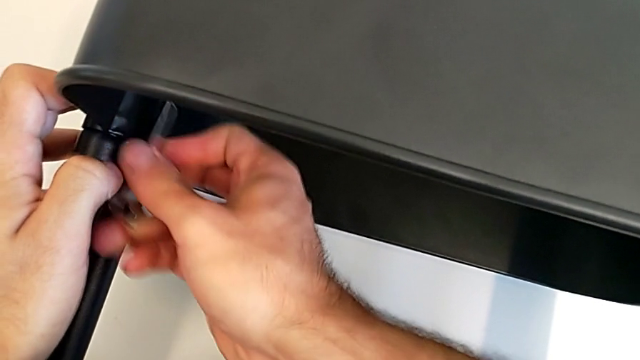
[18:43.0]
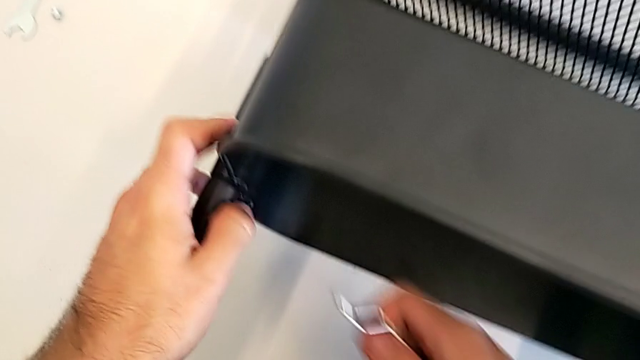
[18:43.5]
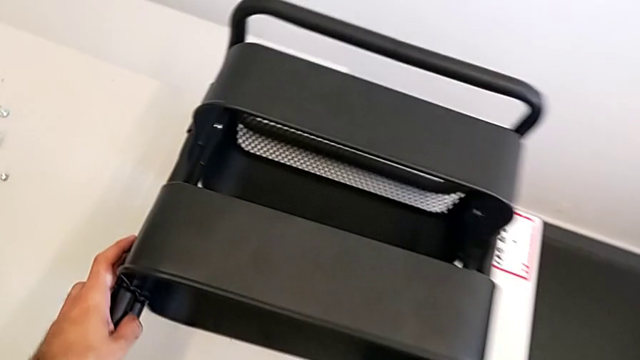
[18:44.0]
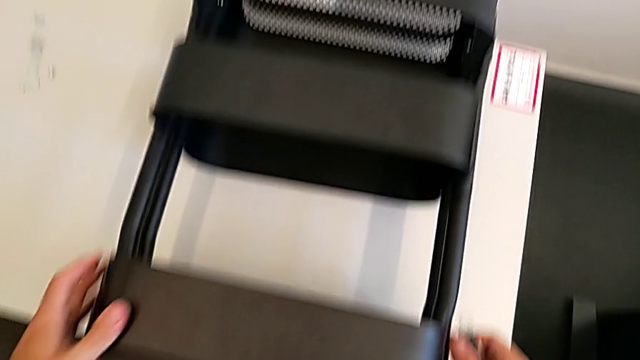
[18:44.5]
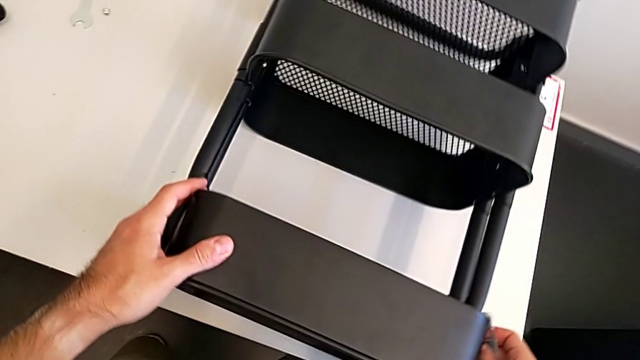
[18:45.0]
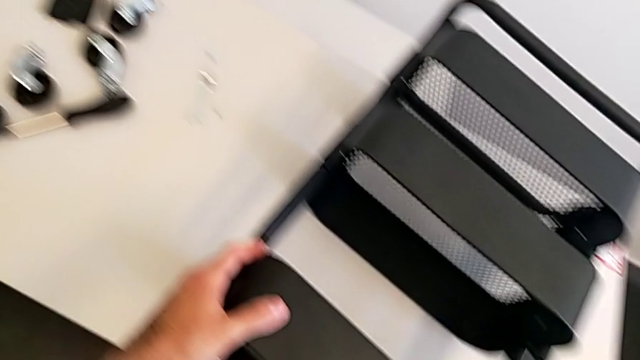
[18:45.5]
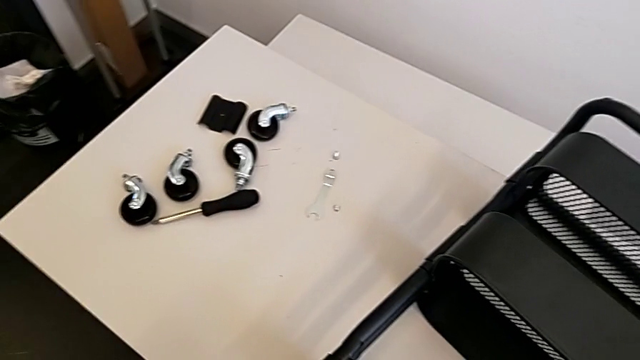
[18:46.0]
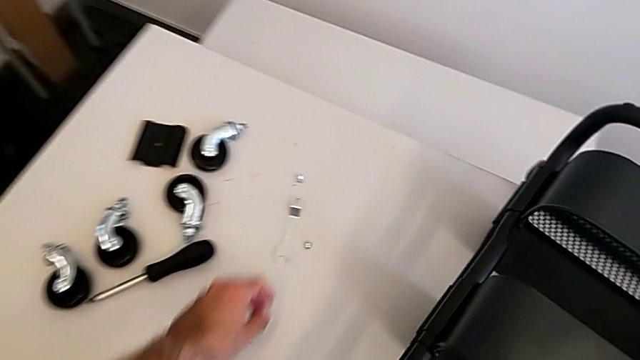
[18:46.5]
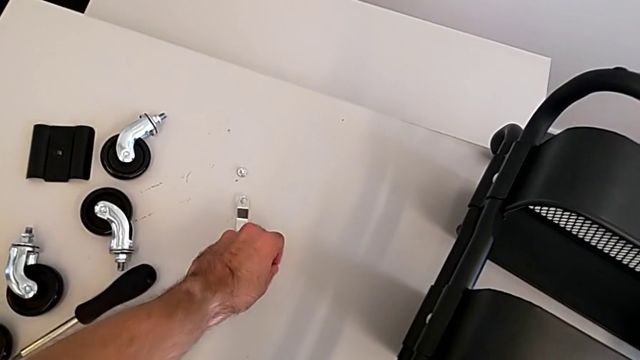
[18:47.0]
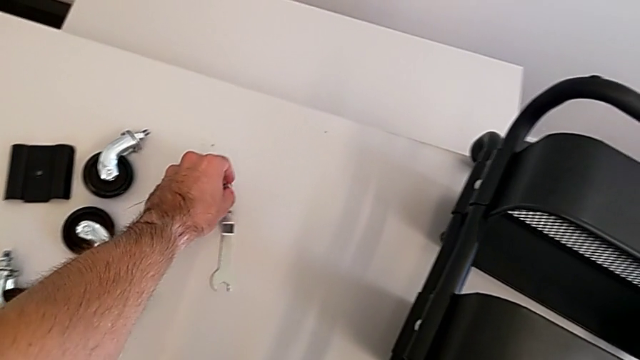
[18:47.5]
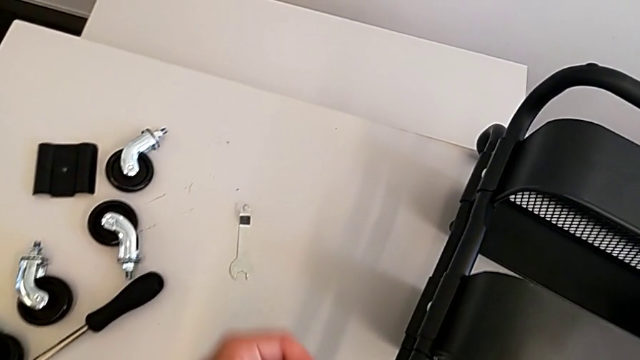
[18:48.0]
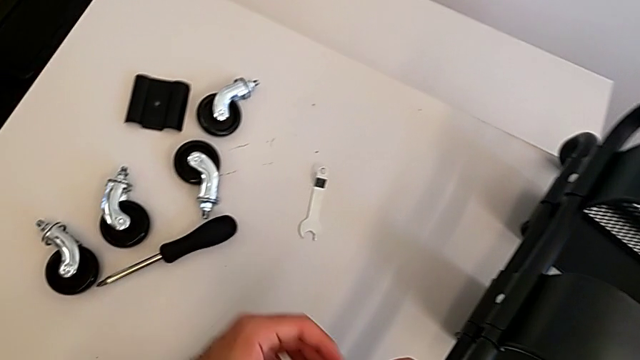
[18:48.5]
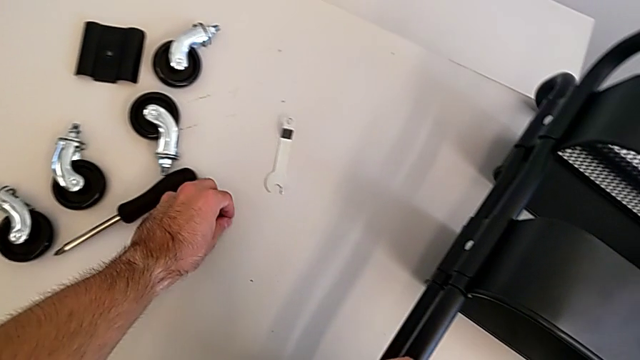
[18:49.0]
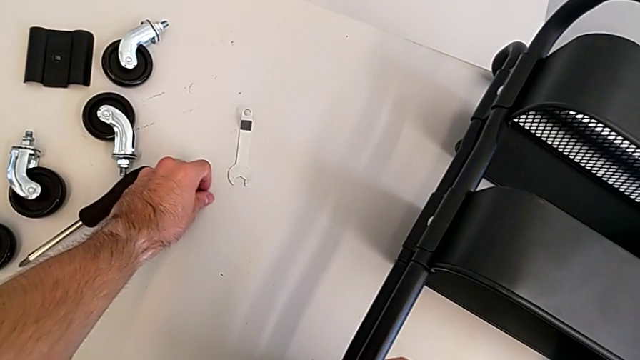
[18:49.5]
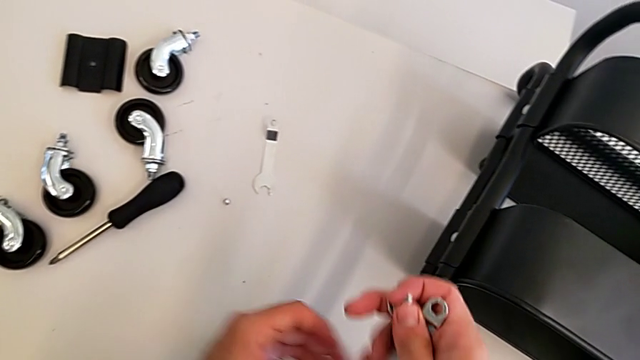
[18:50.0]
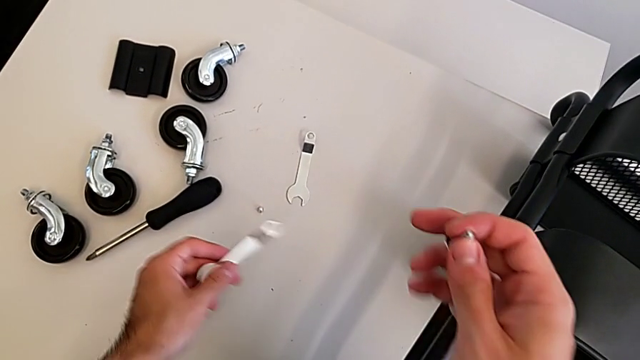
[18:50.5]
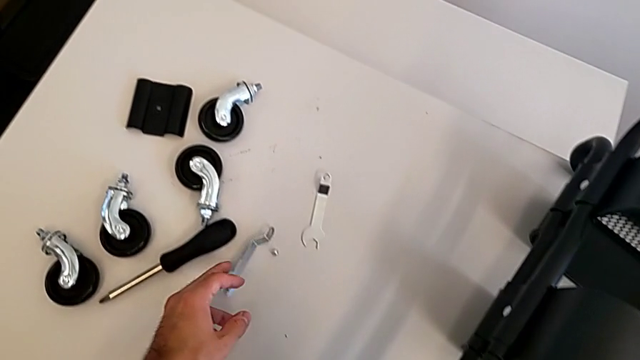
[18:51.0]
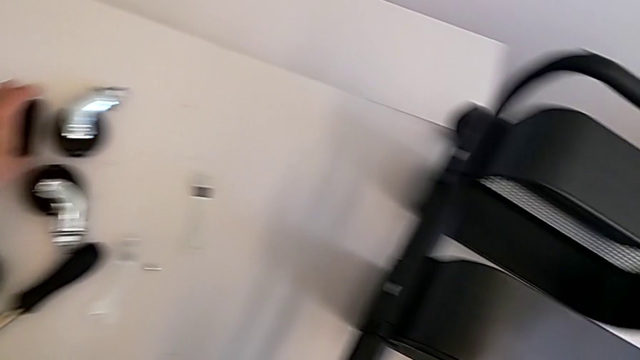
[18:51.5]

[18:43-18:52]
The camera wearer is screwing the middle grid tray. They grab the hexagon cap nut and grab the bracket.

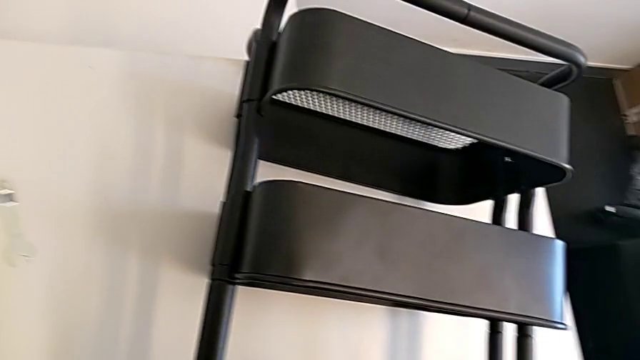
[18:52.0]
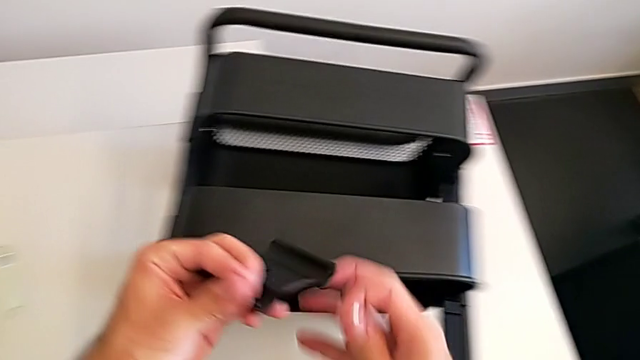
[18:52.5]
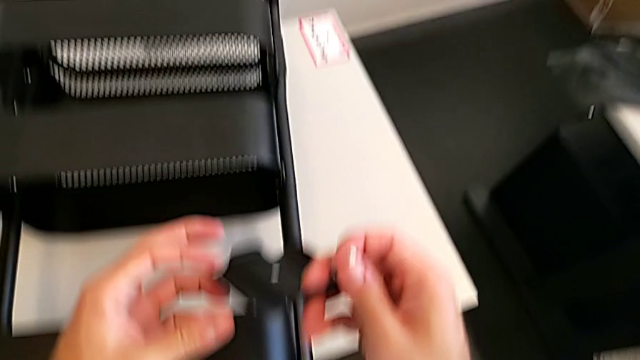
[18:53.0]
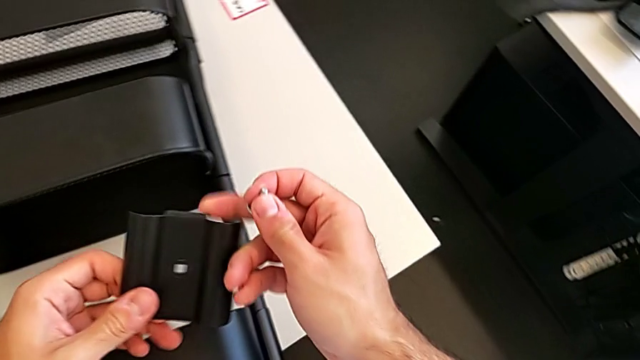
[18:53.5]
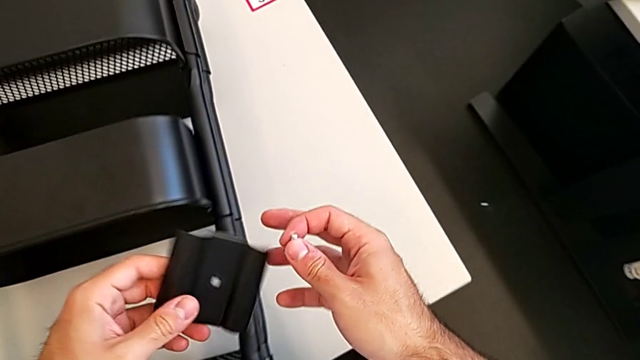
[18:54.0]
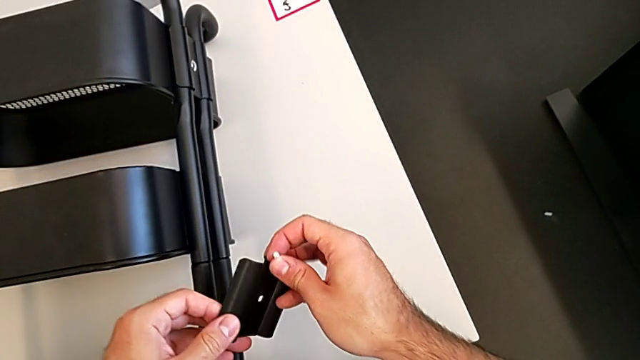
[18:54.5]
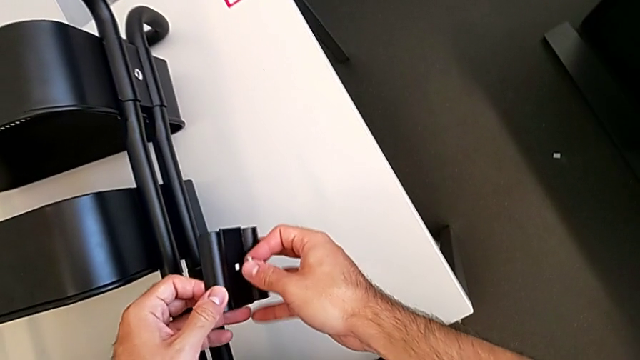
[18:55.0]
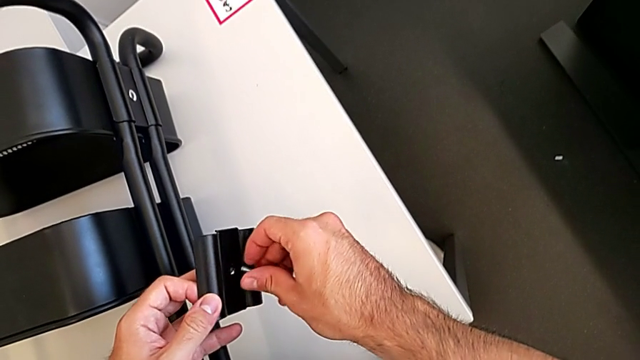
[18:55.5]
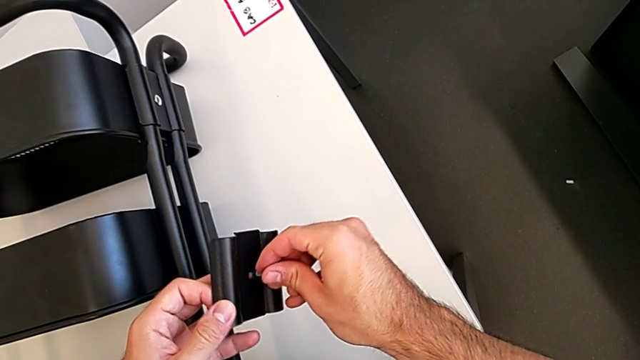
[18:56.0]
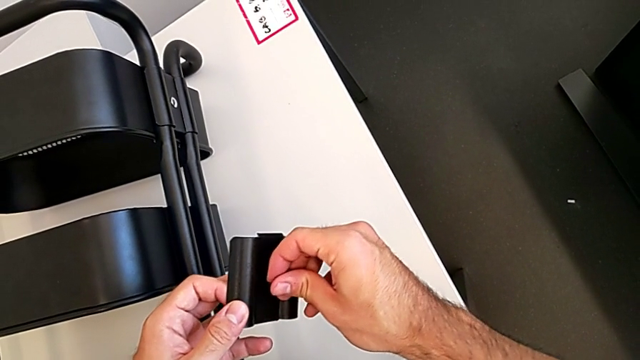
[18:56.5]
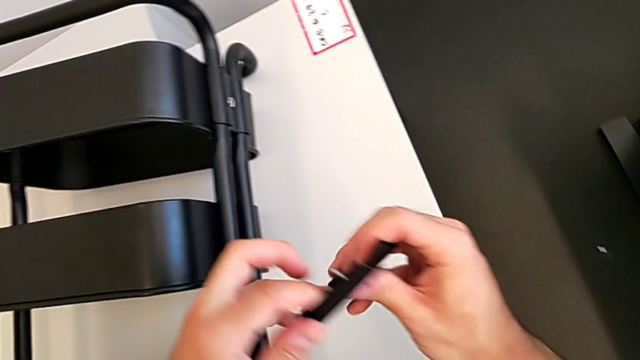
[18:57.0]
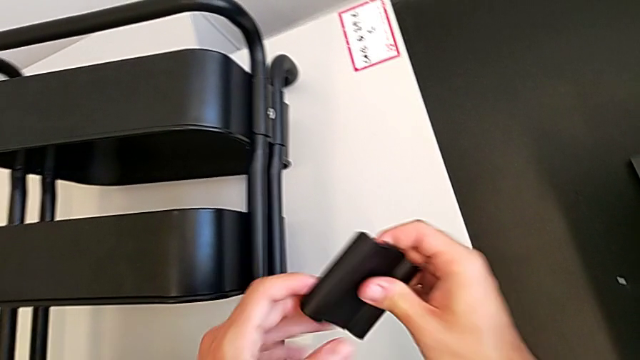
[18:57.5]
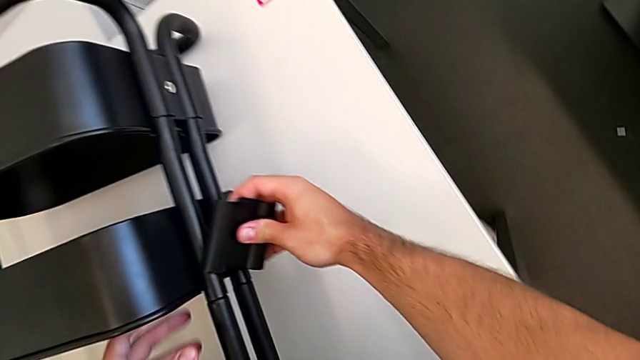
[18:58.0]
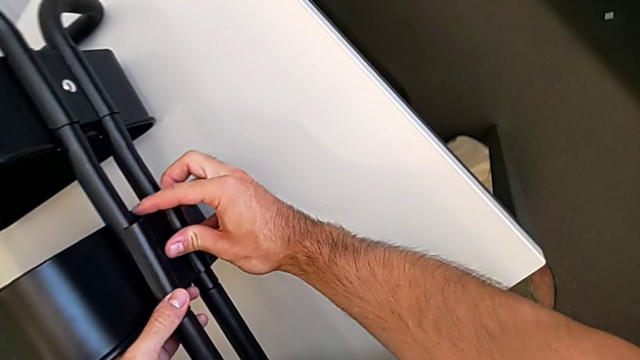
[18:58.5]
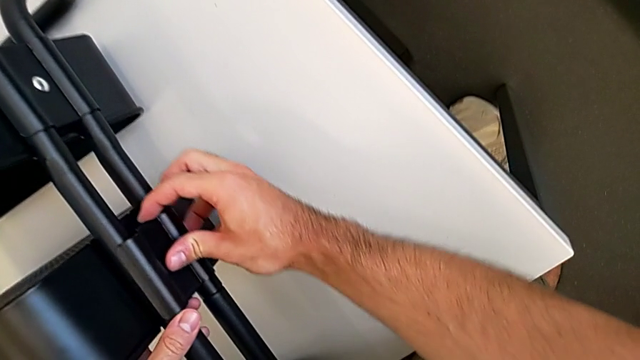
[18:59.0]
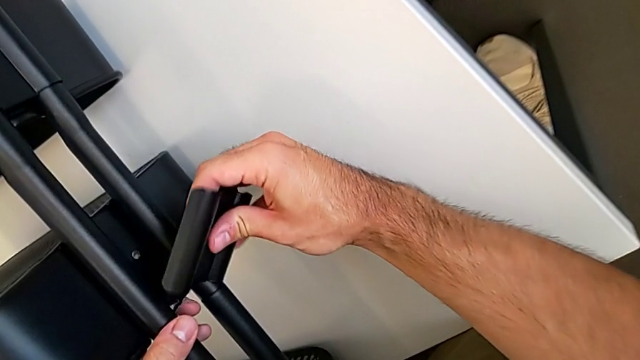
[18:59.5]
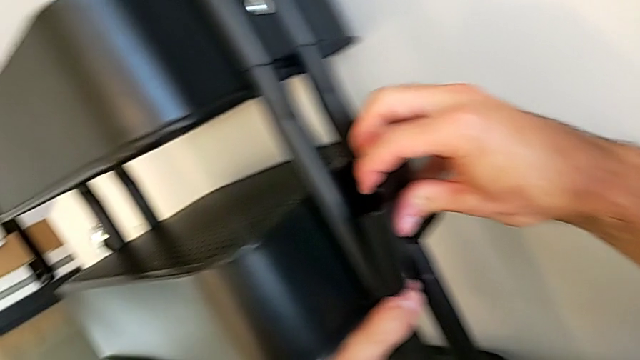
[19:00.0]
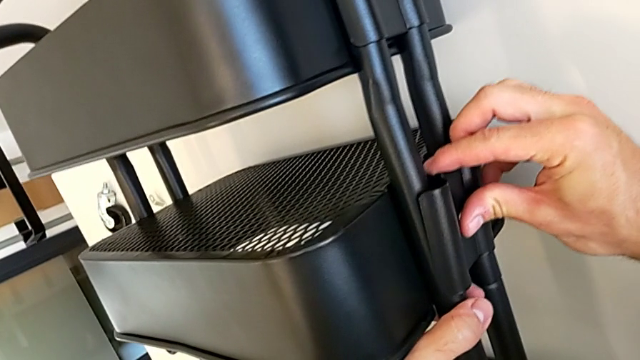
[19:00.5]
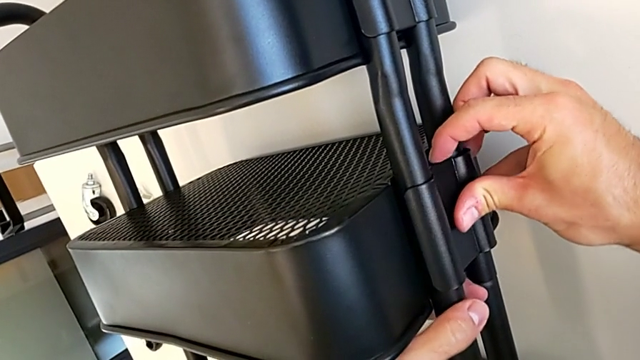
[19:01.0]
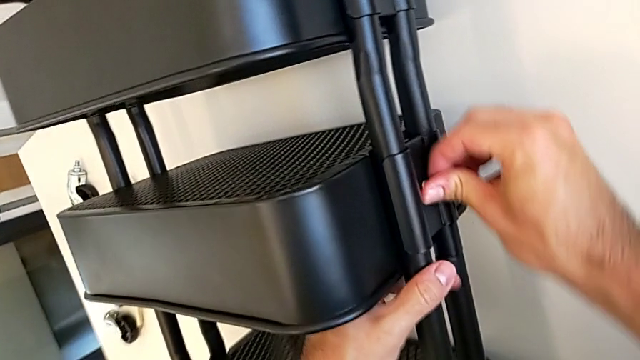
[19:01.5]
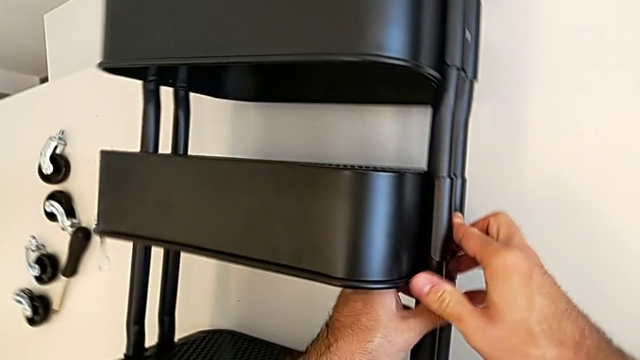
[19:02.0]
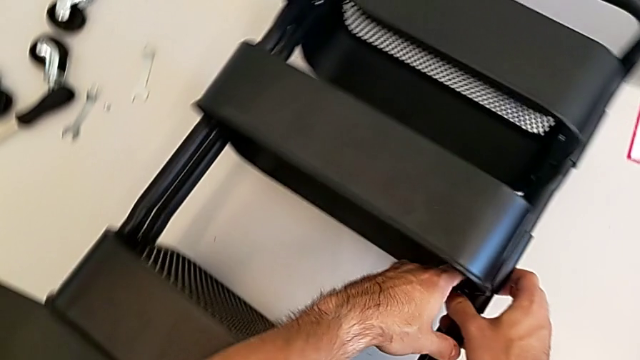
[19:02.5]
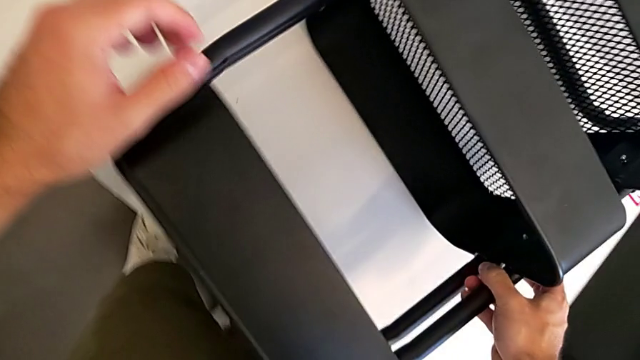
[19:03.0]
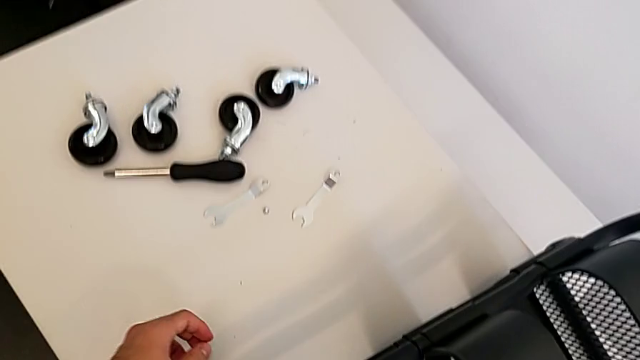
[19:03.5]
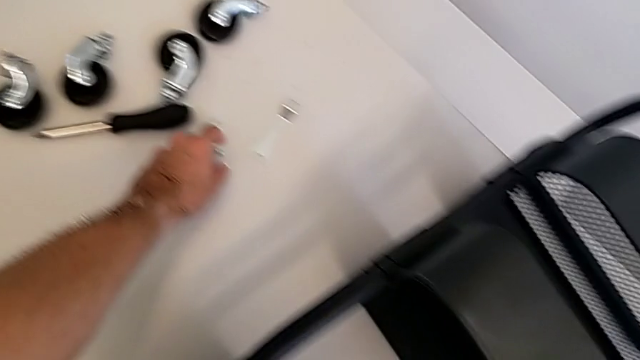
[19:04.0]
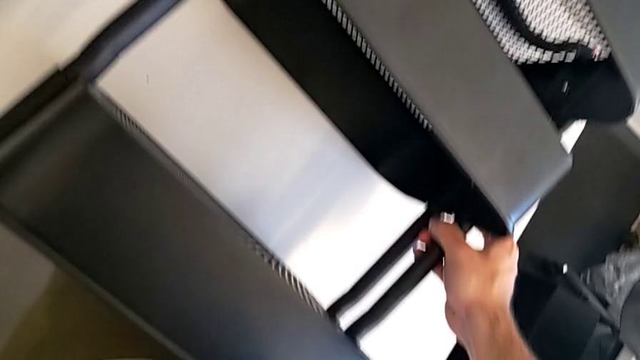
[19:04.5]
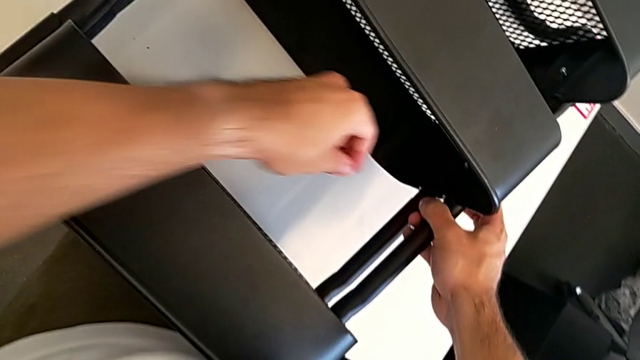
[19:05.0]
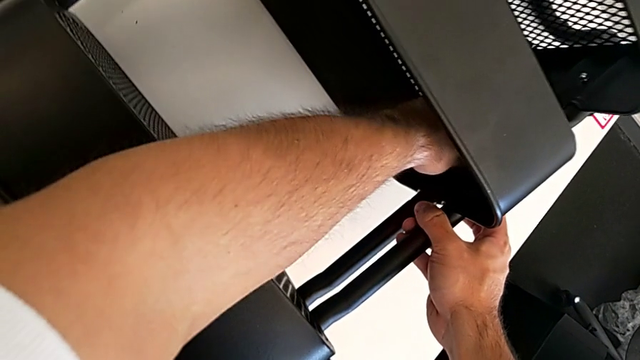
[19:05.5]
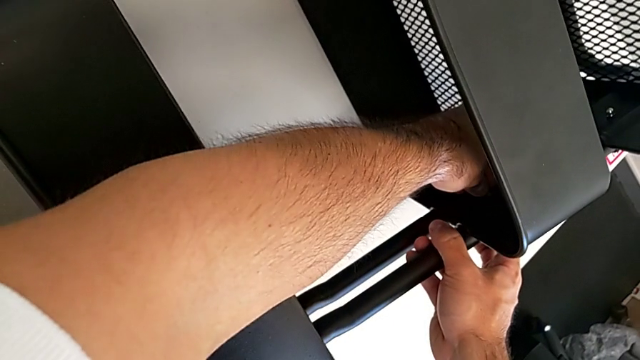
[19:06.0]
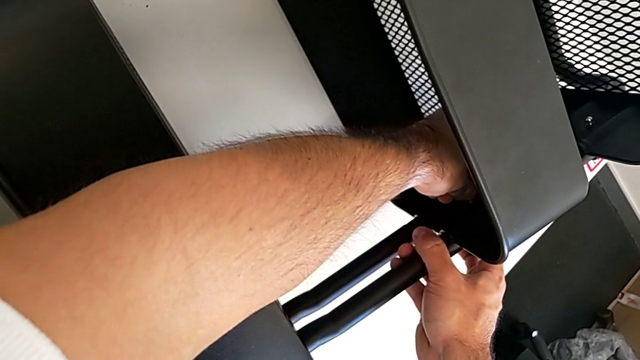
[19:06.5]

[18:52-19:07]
The camera wearer is screwing the middle grid tray. They insert the screw, insert the middle bracket, grab the hexagon cap nut and insert it.
